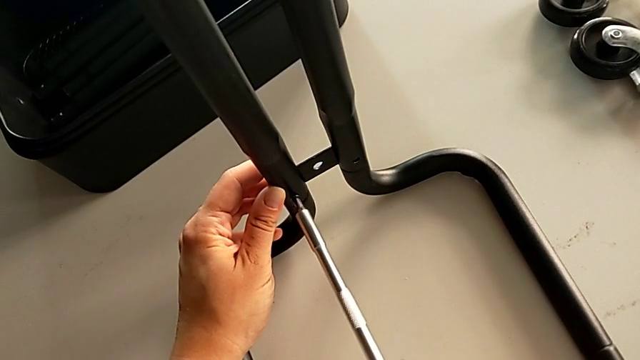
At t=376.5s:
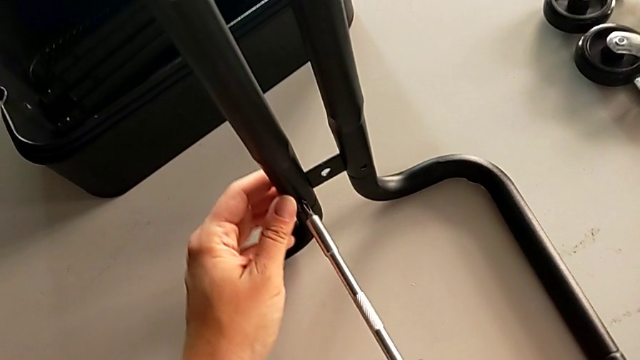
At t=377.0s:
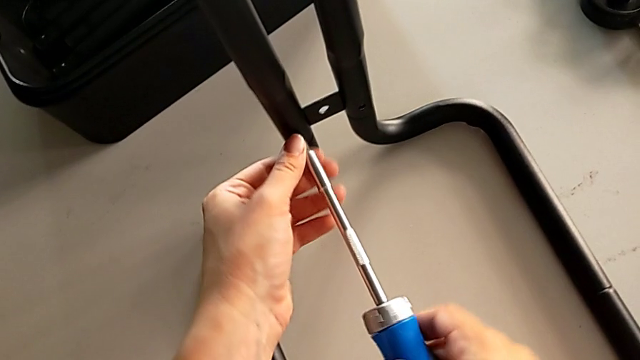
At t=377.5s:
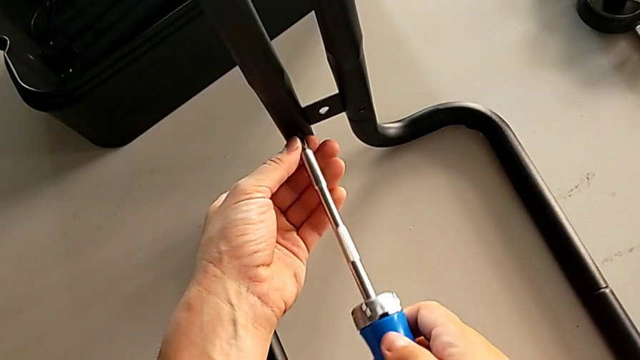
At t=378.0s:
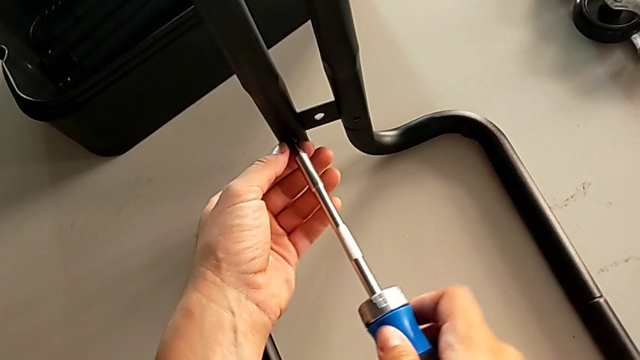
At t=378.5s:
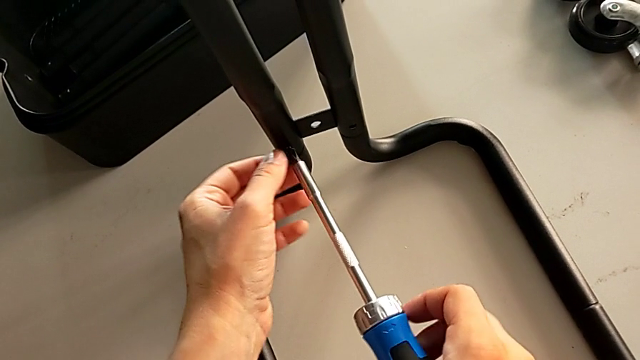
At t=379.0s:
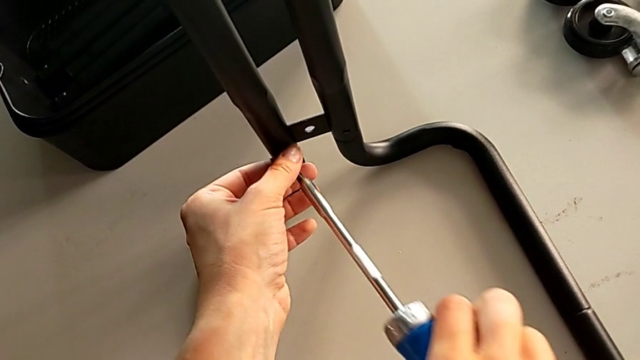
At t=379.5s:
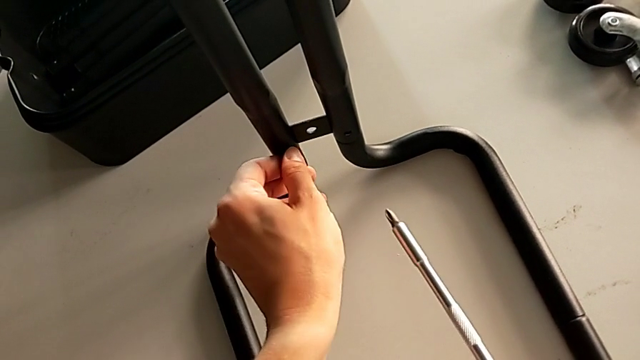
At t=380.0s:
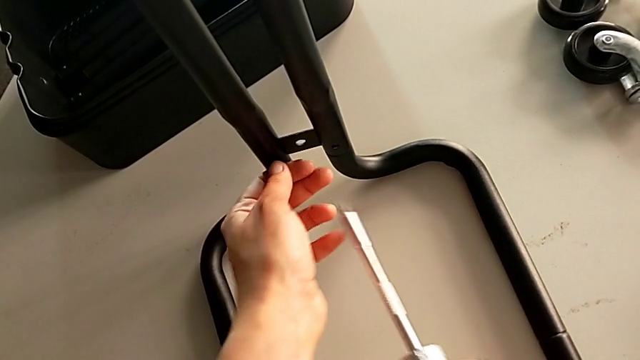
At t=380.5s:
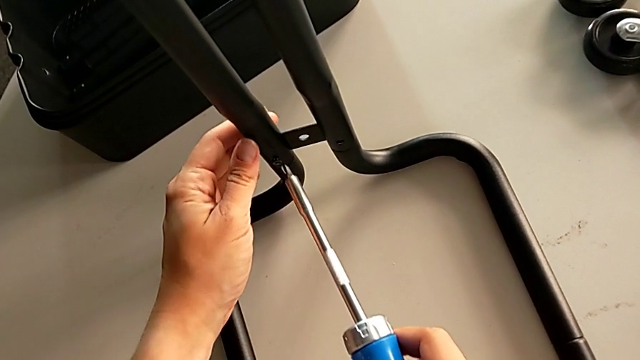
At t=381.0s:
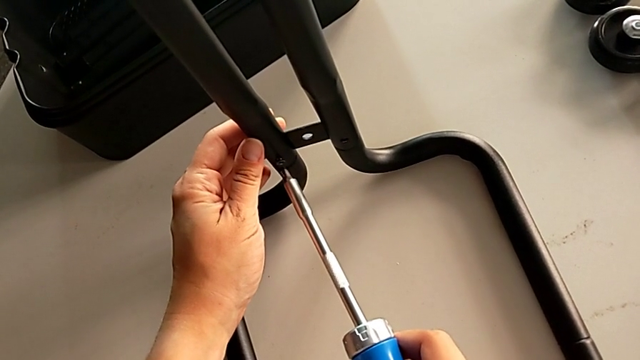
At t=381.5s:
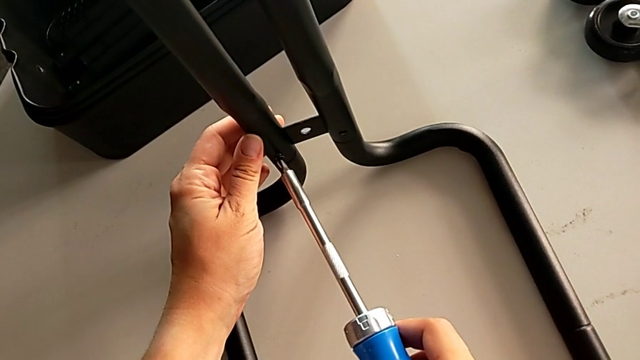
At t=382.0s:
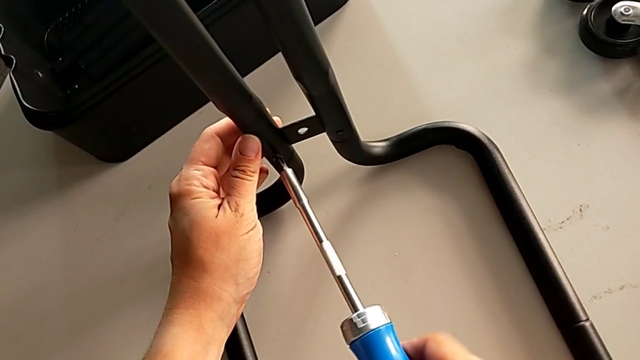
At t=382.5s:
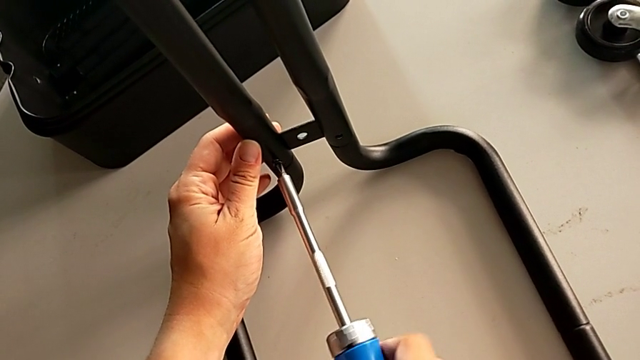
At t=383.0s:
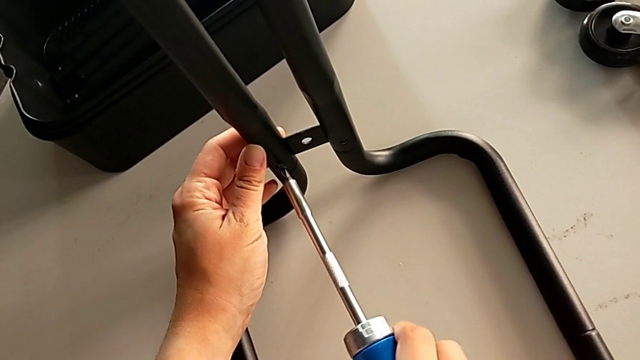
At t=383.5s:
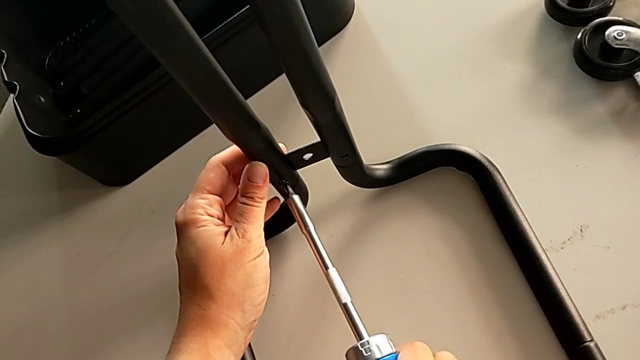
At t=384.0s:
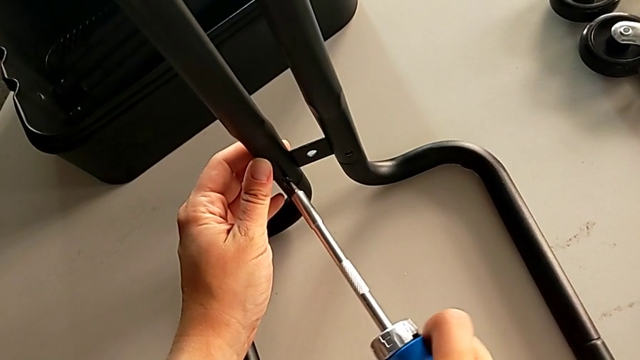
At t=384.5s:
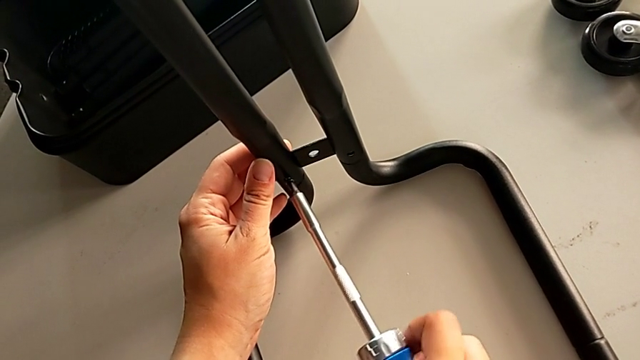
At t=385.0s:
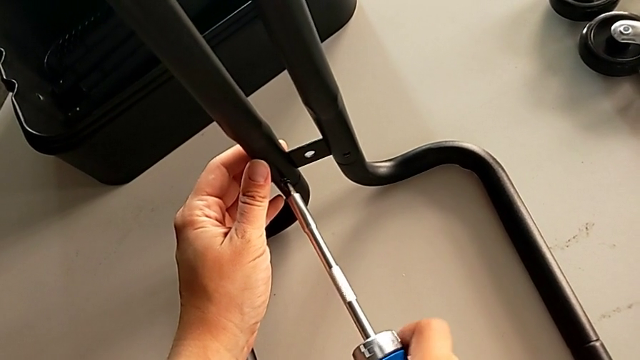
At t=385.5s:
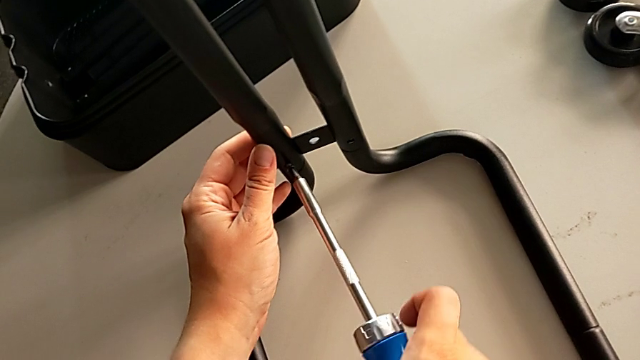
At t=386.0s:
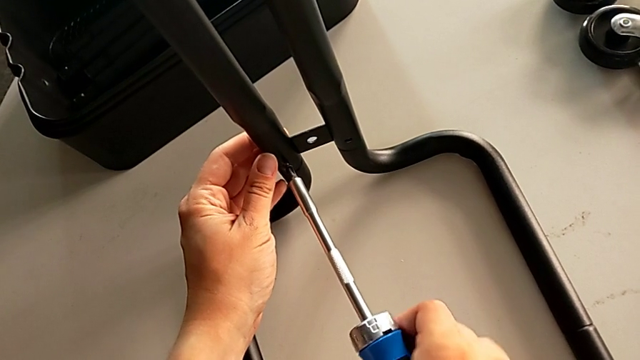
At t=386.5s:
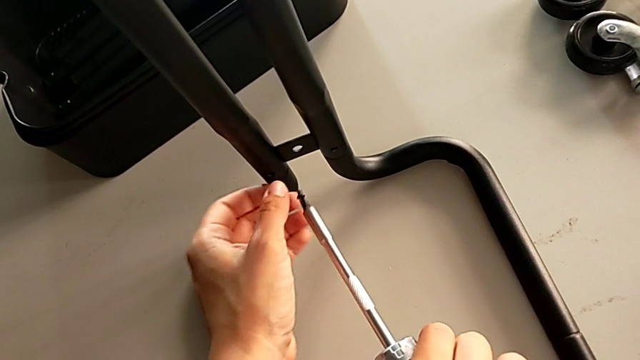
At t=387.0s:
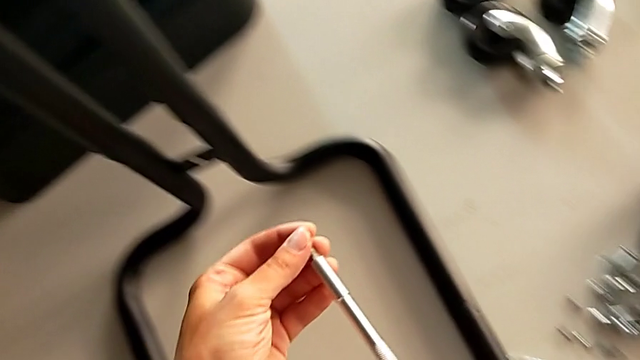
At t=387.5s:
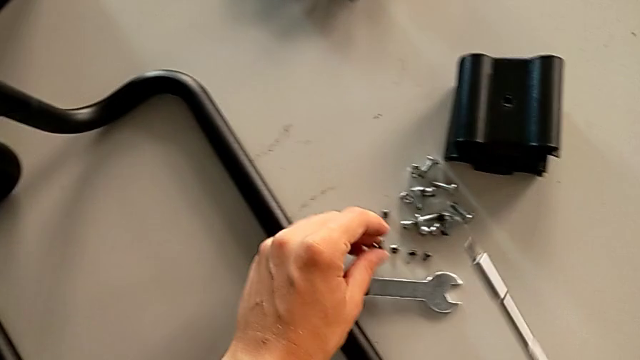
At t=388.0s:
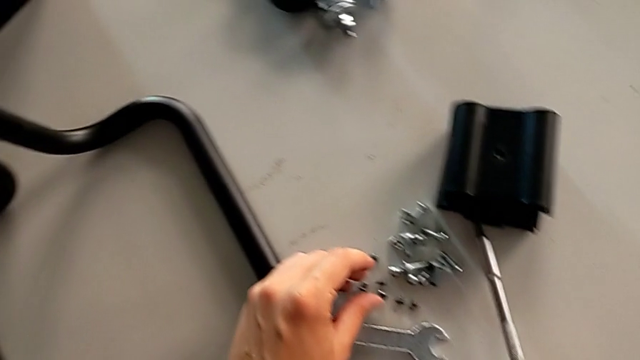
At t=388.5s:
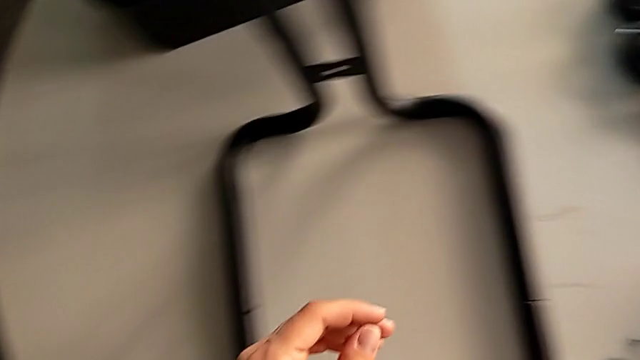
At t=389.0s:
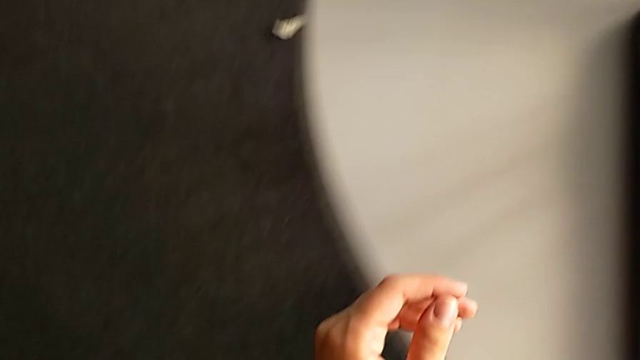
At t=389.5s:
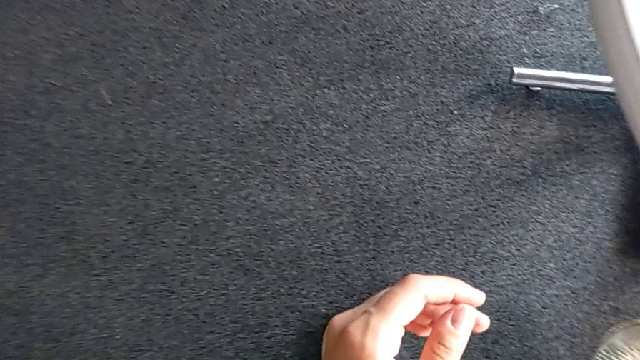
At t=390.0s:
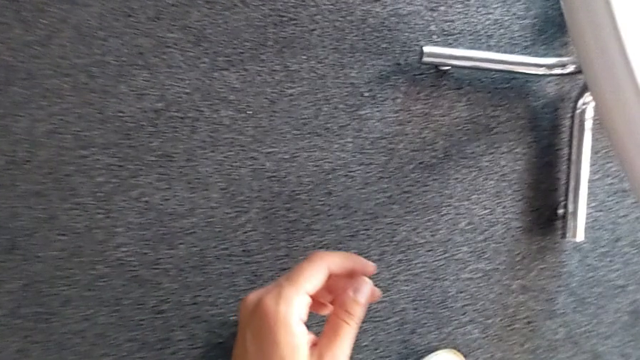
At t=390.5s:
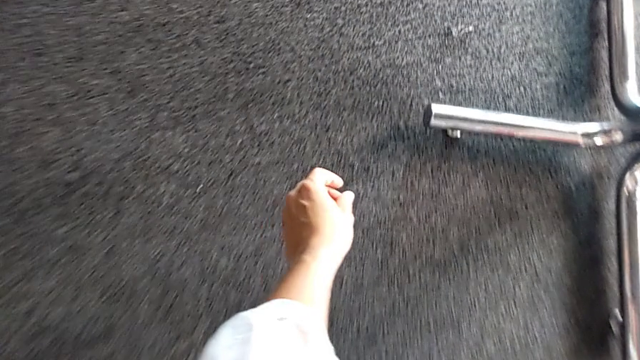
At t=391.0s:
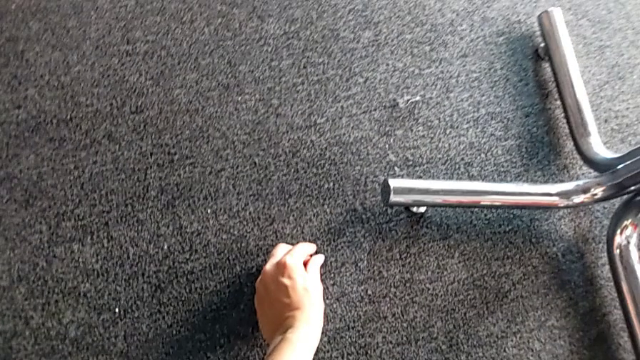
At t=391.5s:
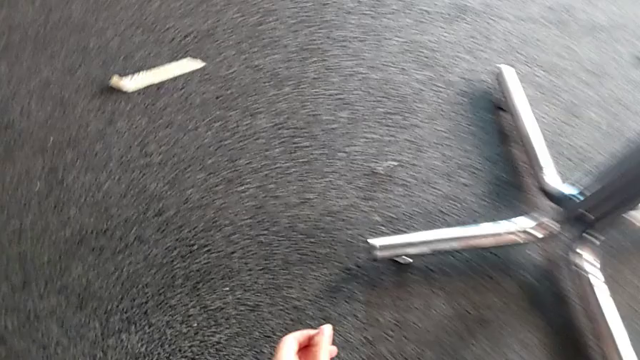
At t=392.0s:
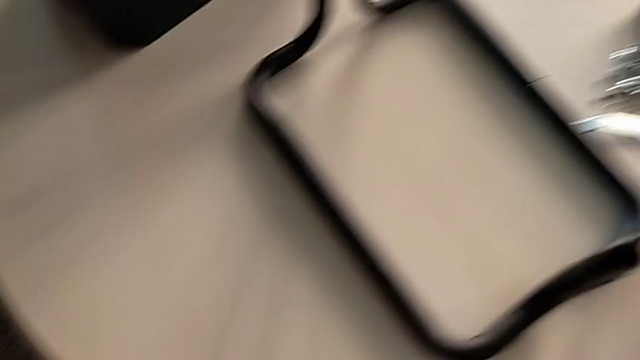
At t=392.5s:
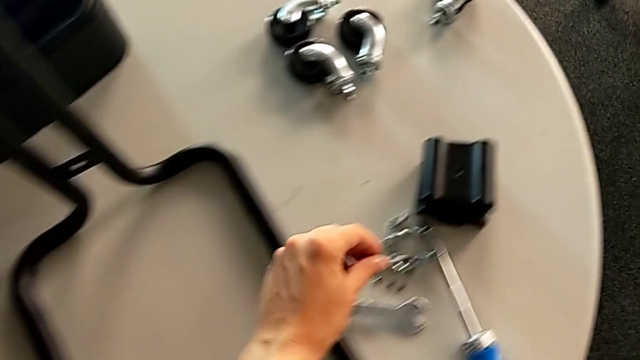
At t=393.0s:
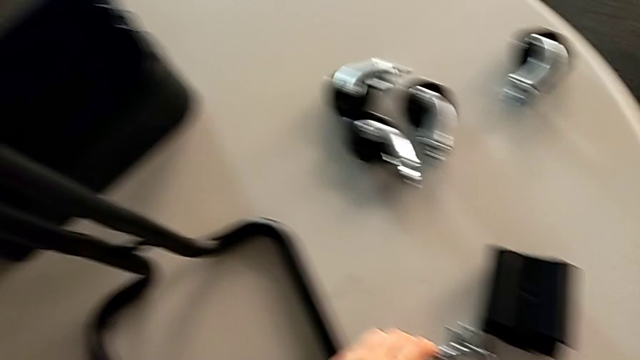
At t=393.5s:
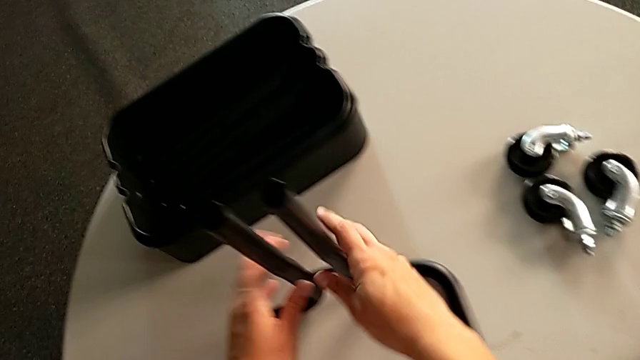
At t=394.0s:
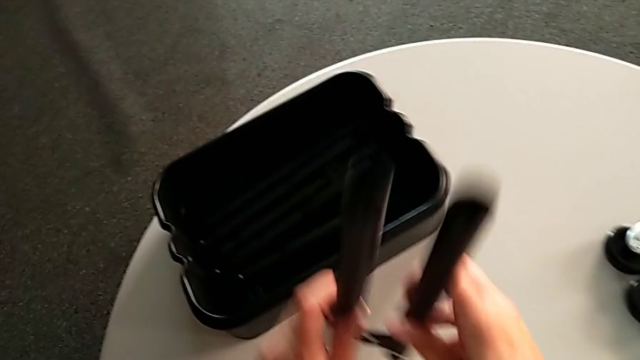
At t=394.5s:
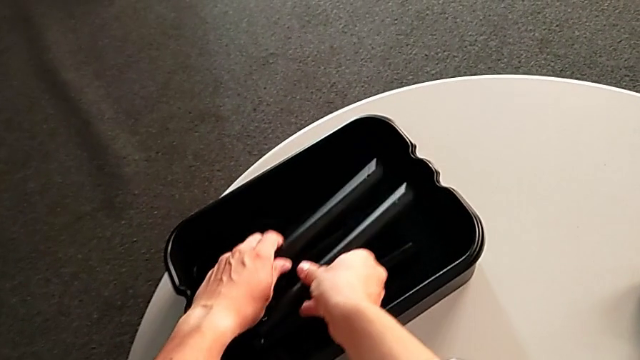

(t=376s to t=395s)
The camera wearer is unscrewing the right side bars of the rolling cart. They keep unscrewing the screw, unscrew the screw, place it, grab the screw and place the right leg.

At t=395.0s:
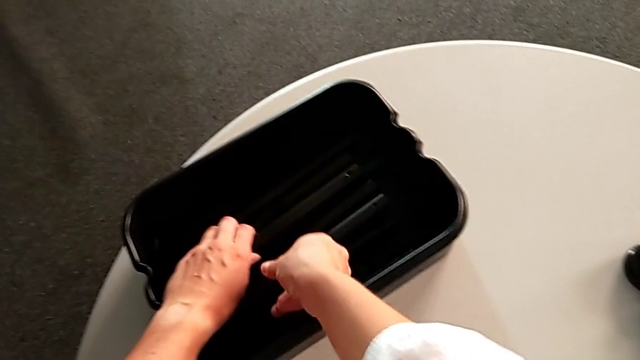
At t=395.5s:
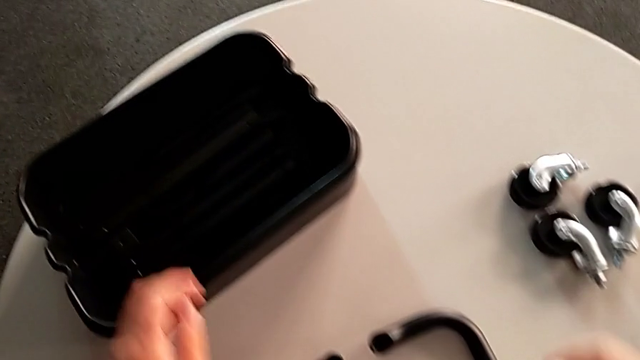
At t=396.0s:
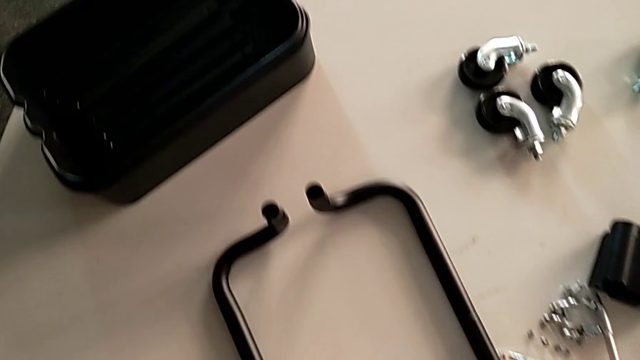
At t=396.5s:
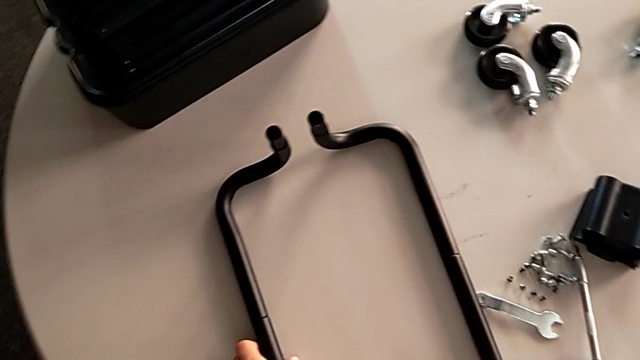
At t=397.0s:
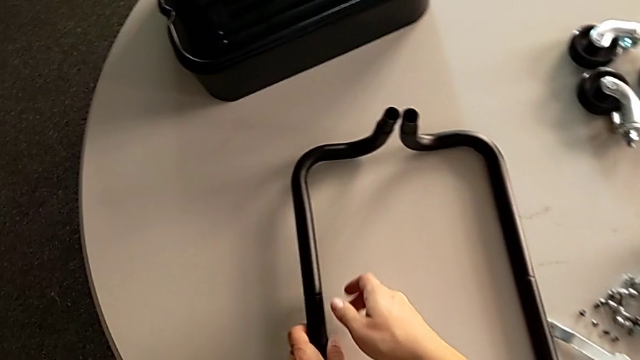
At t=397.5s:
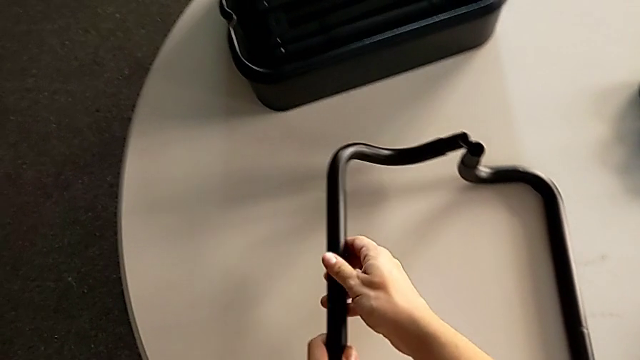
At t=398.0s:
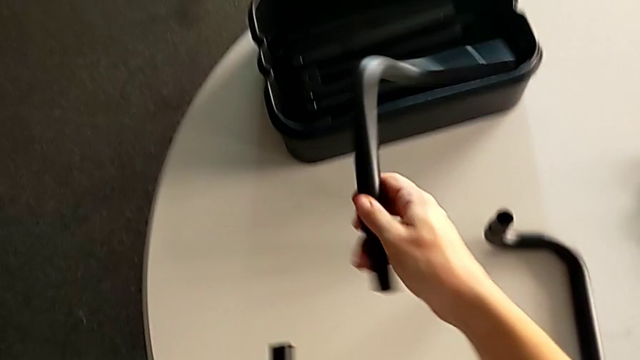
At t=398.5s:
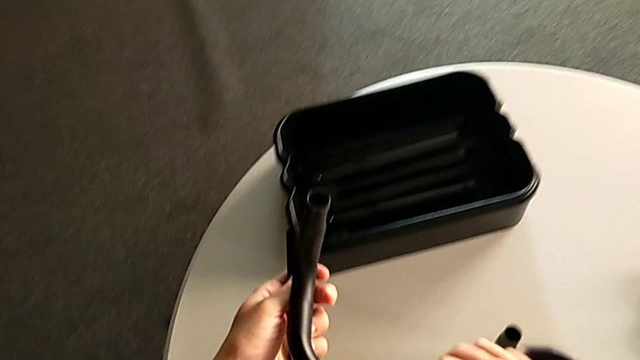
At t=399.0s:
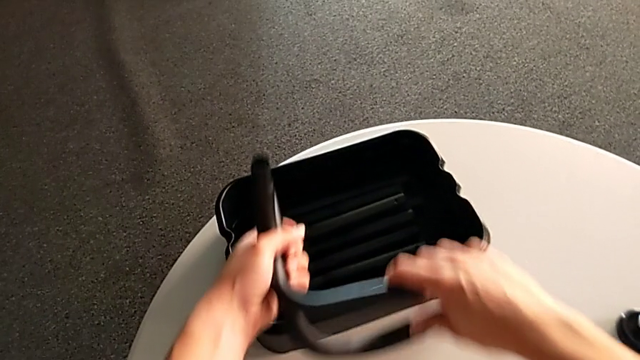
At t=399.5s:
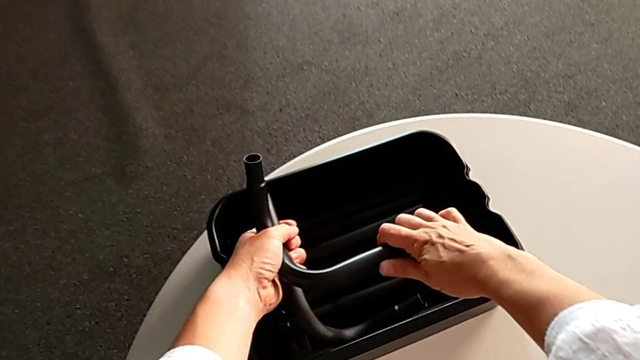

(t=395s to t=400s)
The camera wearer is disassembling the base frame of the rolling cart. They disassemble the first half frame, disassemble the second half frame and place the grid tray.
